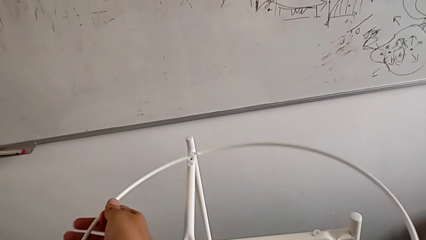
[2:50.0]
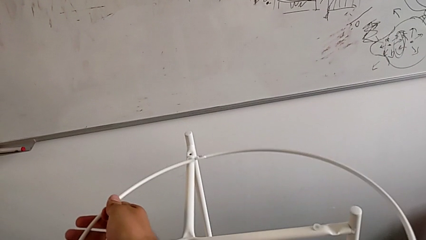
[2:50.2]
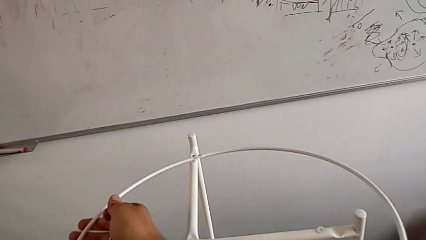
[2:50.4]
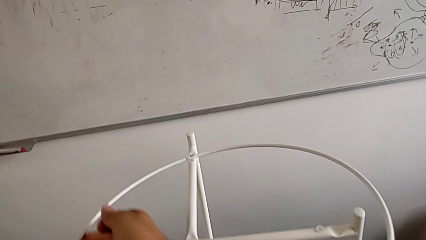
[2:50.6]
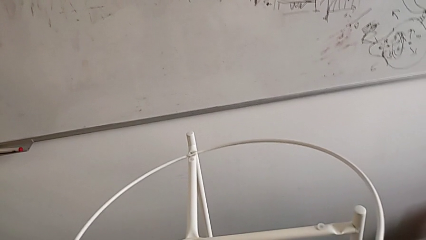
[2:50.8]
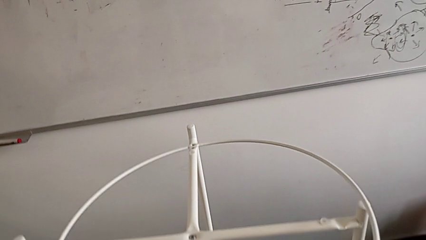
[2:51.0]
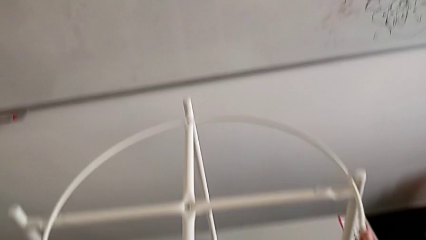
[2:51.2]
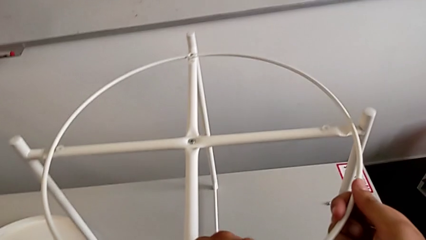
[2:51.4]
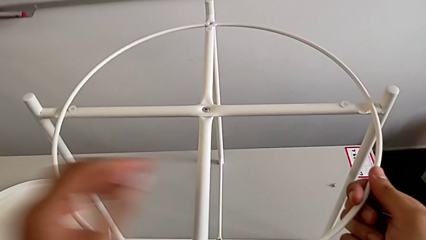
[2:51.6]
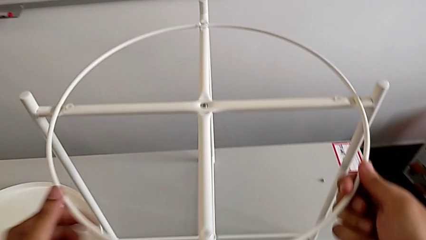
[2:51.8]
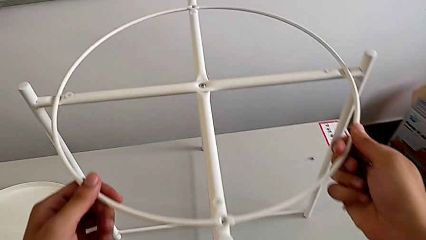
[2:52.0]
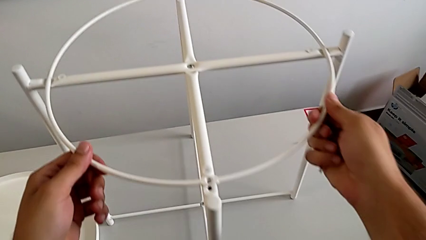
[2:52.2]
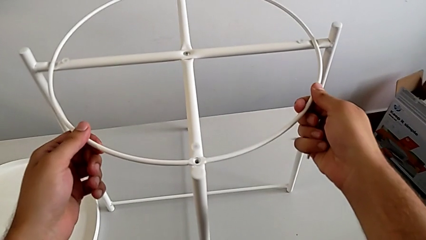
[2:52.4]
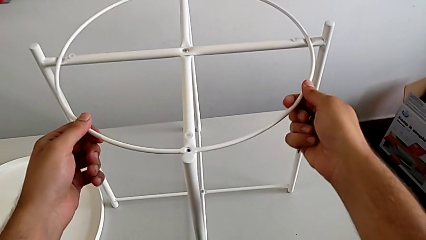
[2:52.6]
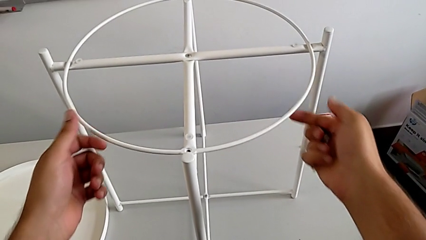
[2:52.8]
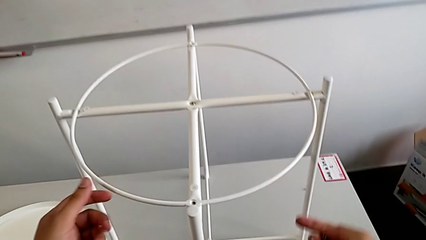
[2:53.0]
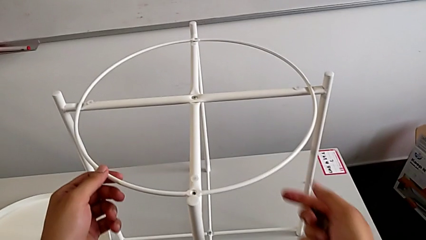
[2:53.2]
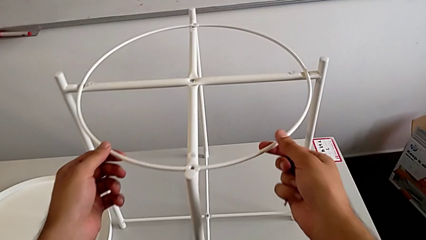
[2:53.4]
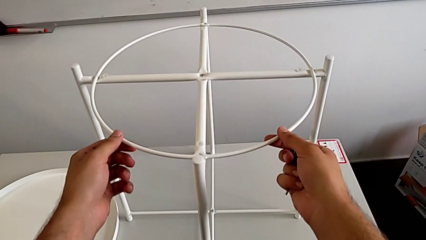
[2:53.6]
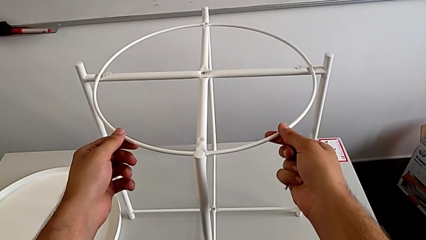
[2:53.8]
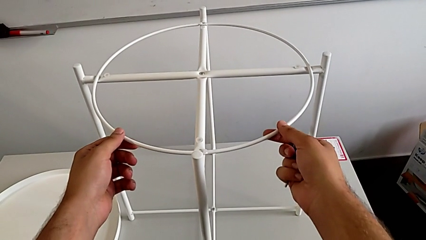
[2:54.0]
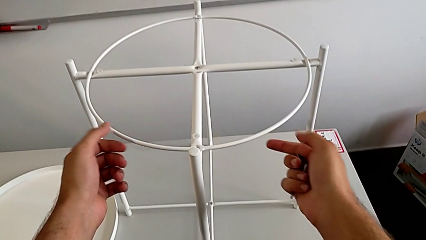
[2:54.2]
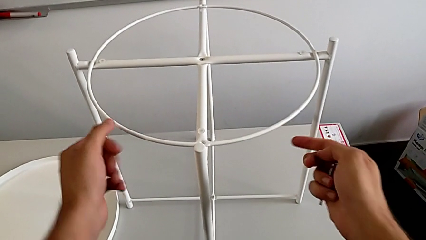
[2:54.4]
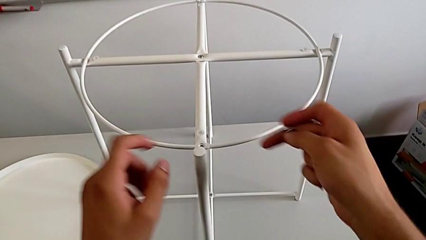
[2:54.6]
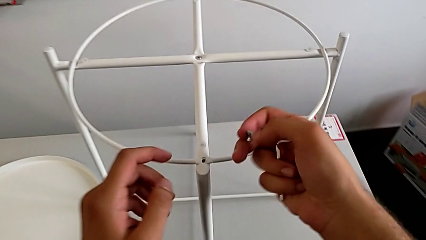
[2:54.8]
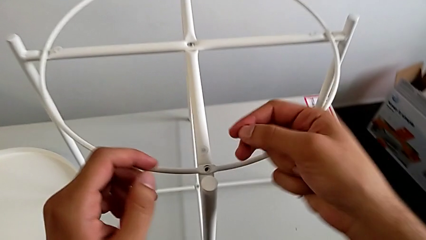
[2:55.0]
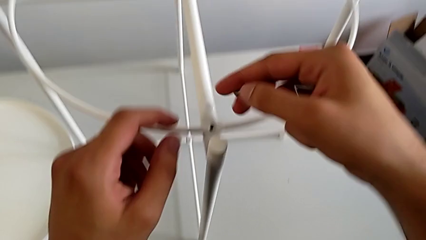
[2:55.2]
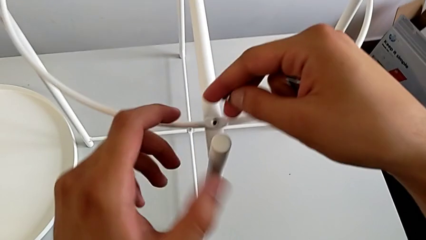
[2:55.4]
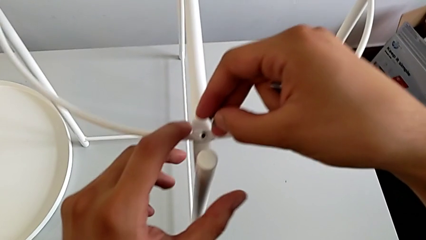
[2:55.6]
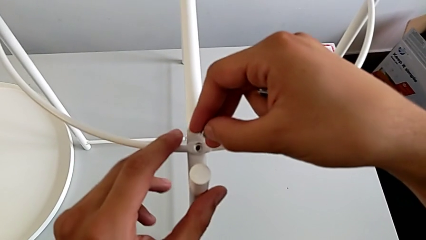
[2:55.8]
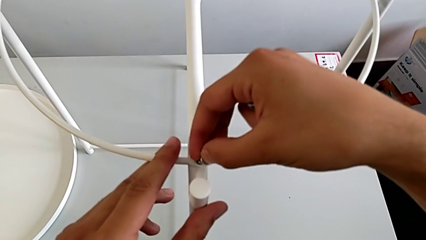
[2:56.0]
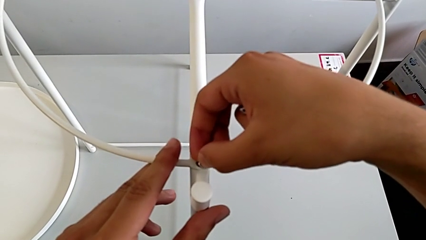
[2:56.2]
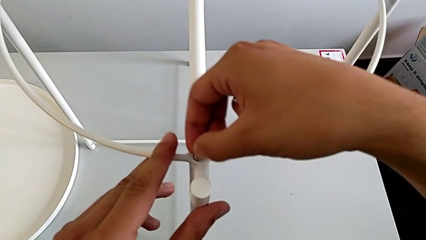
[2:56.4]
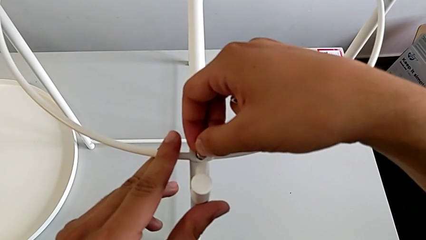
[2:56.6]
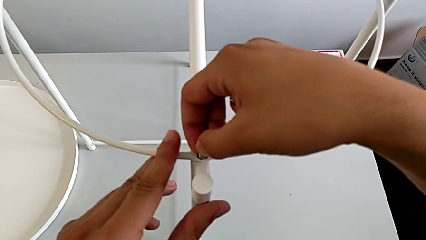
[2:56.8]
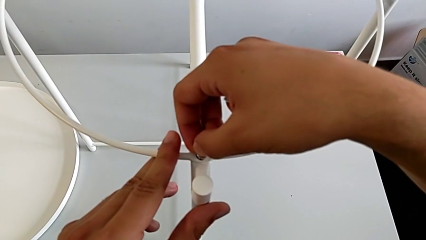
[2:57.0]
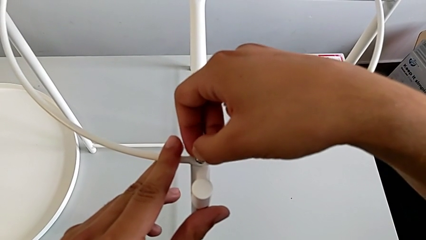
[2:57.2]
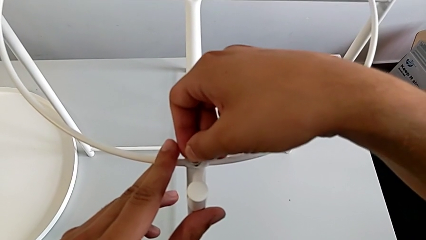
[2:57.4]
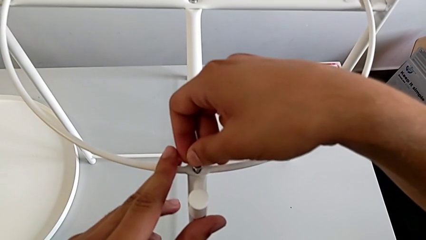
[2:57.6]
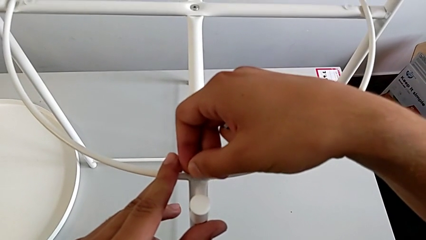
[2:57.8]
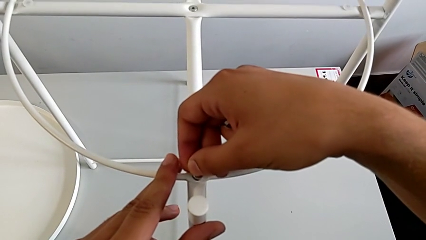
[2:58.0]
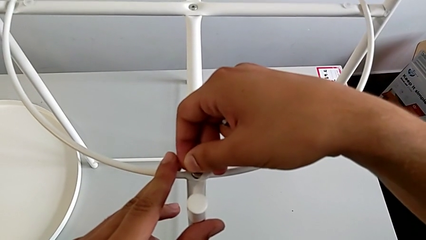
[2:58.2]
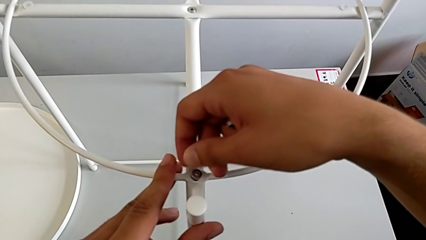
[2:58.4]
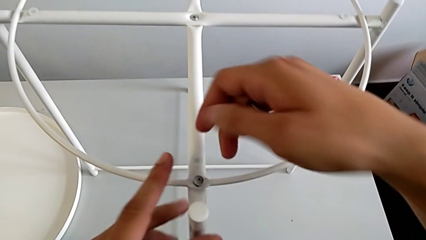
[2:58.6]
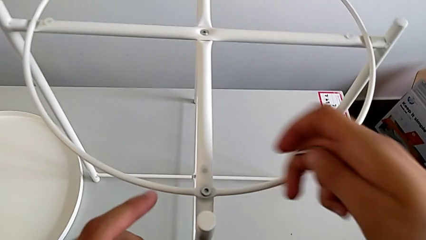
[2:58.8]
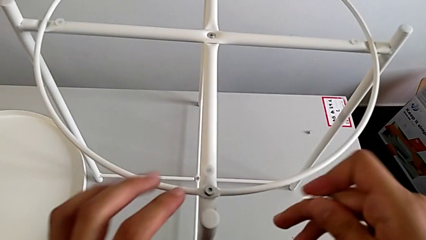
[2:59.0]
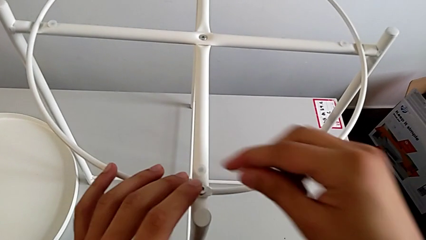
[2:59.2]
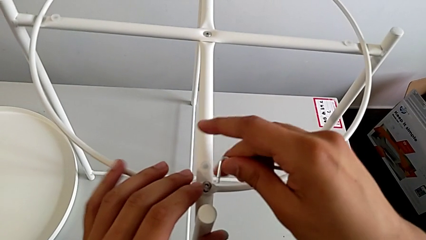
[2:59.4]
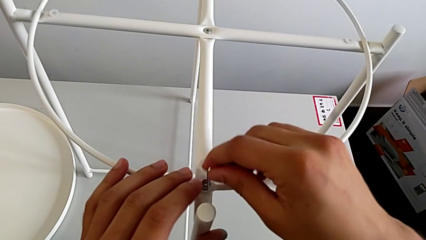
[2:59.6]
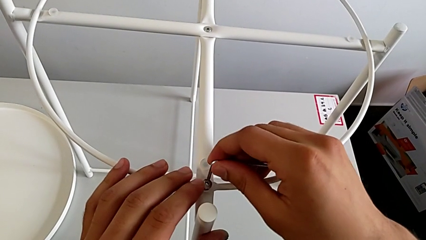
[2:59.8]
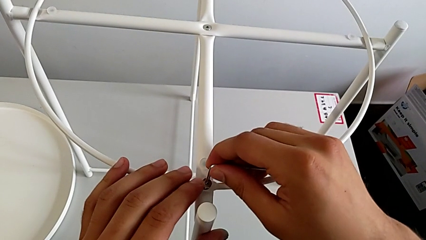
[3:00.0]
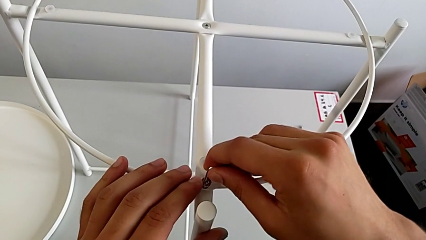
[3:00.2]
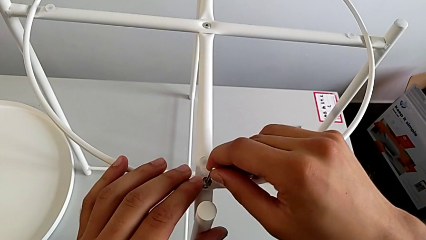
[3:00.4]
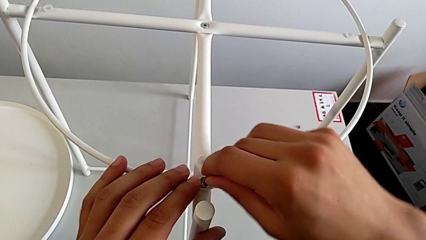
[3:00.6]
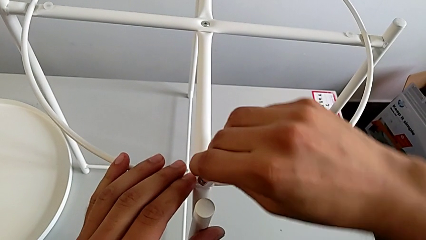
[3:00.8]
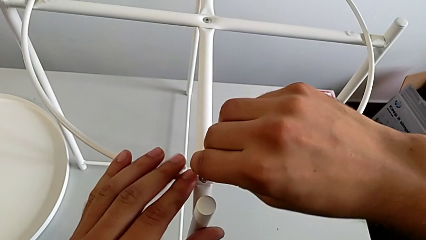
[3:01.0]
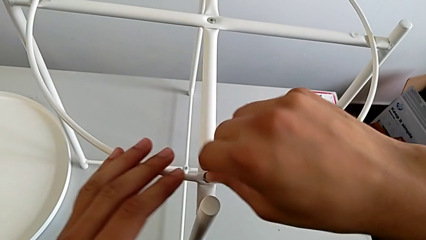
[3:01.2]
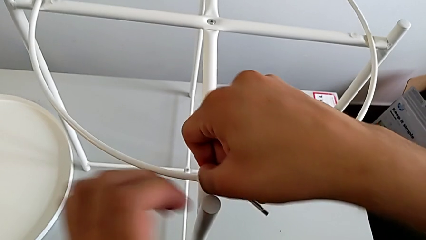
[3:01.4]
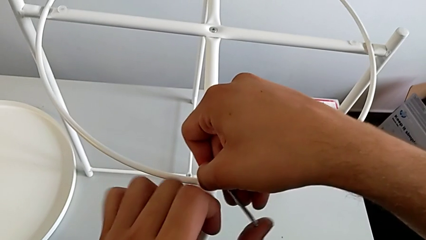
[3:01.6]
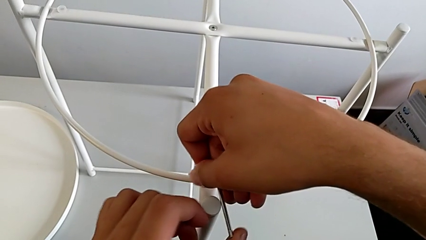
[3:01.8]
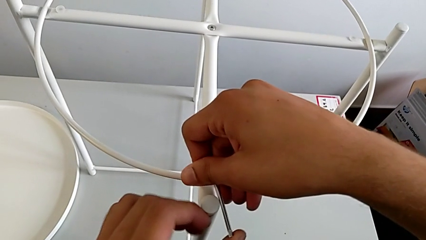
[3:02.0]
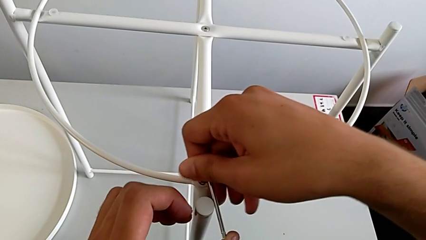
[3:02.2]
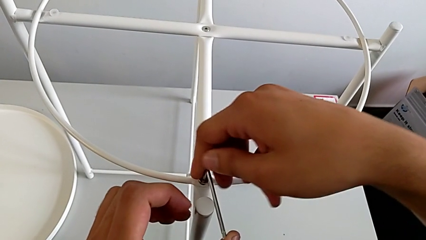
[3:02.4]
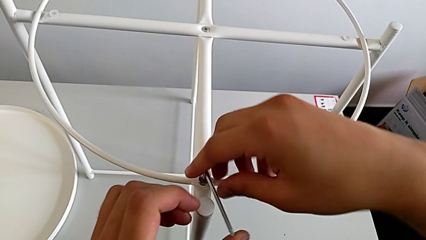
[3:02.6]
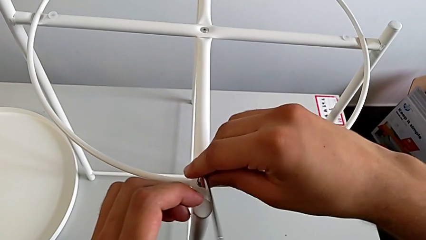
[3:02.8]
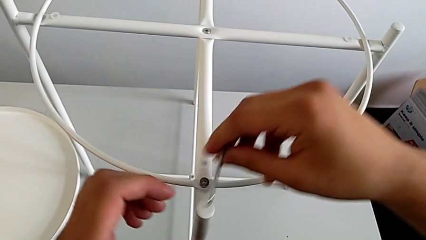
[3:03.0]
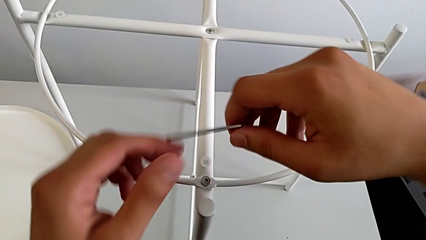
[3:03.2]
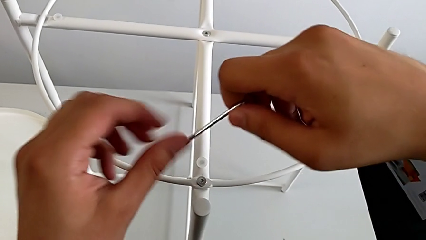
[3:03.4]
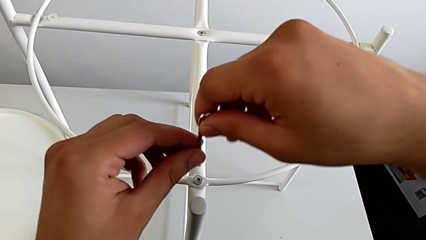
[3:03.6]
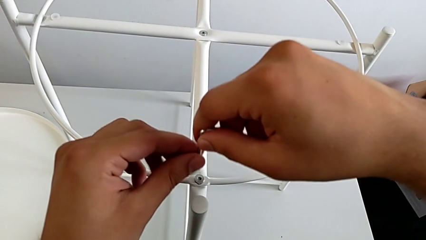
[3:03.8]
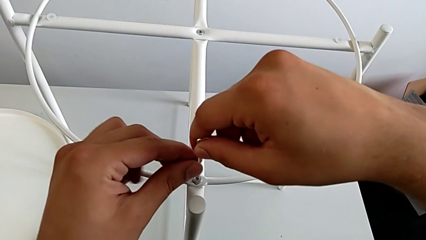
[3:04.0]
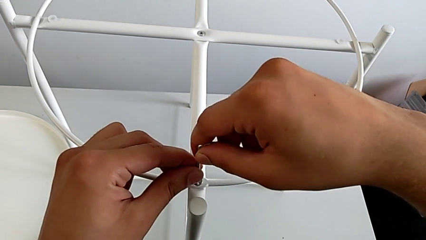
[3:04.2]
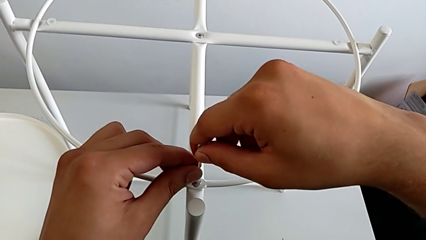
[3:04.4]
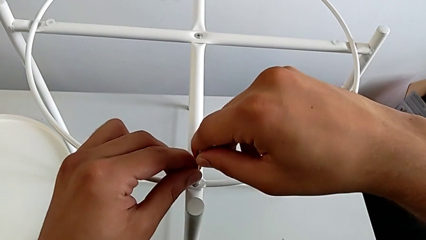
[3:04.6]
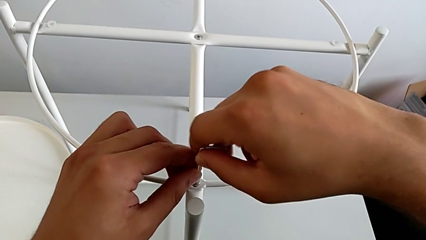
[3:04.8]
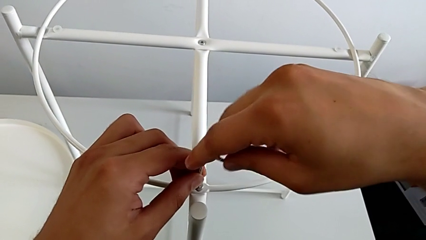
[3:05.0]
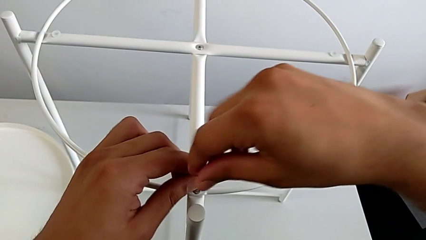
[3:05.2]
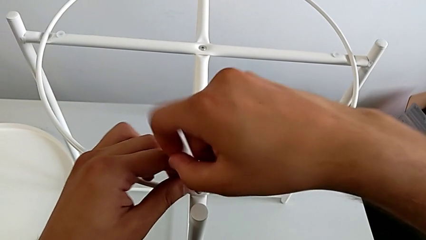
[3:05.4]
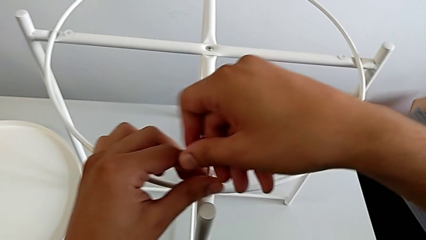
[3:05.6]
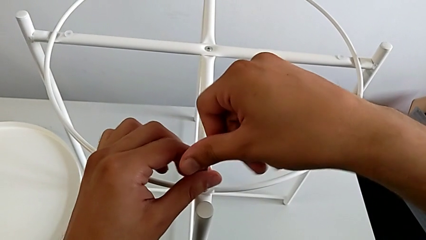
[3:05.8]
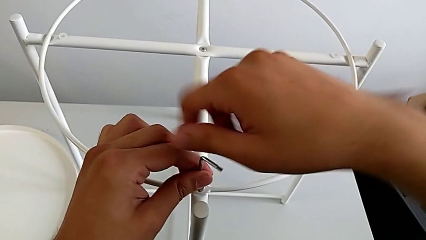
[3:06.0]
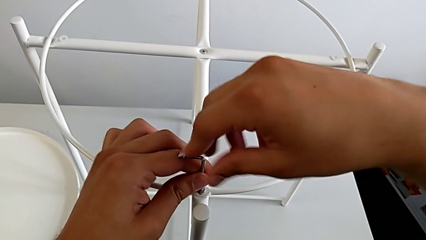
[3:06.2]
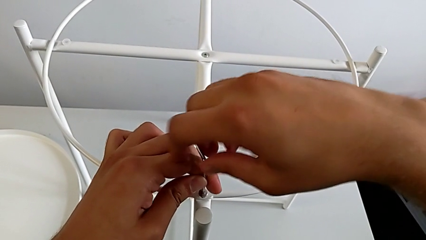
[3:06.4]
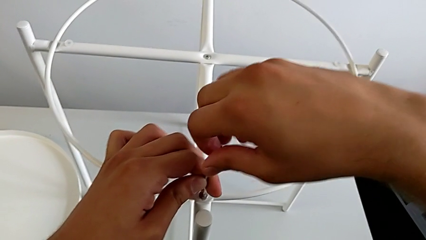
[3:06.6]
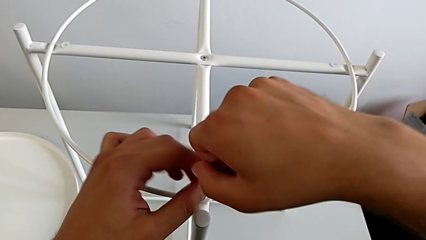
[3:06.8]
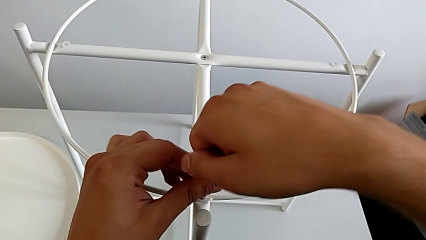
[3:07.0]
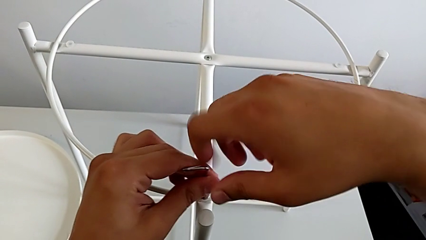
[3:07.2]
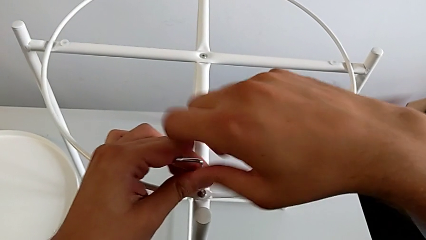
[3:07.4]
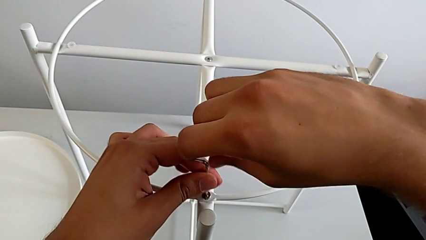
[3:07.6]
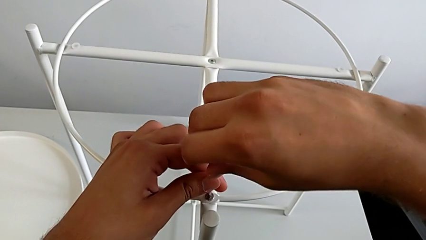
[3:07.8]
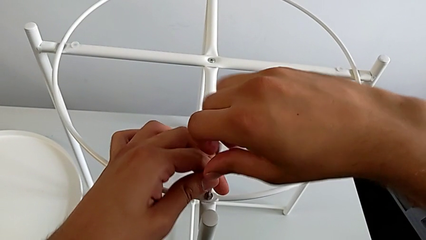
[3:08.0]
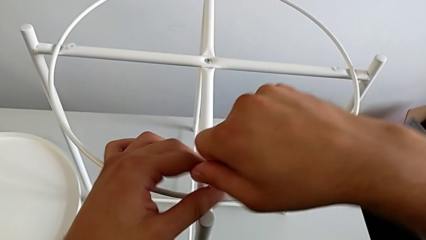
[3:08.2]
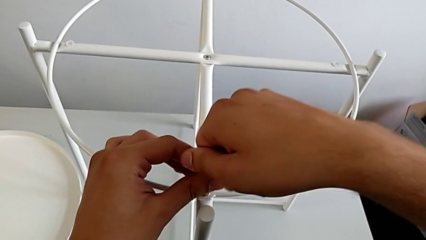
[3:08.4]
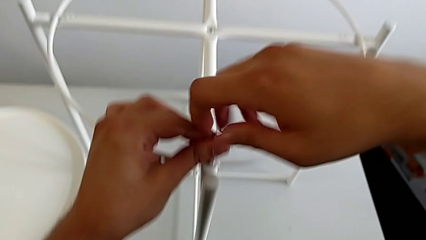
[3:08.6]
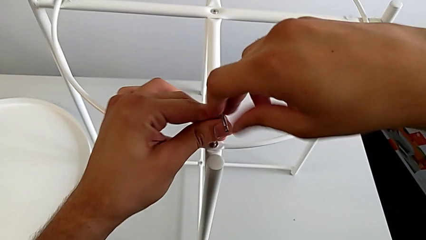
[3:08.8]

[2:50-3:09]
The camera wearer is assembling the screw into the circle and the legs. They align the circle twice, insert the hex socket head, align it, insert the Allen wrench and begin to screw the hex socket head.
